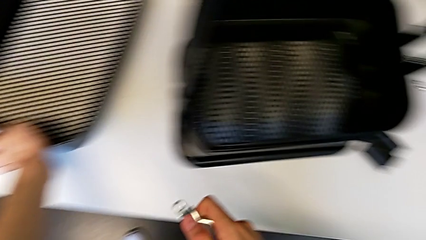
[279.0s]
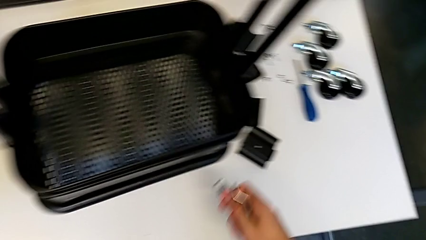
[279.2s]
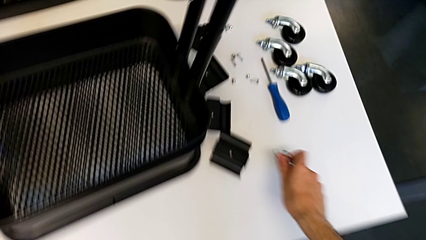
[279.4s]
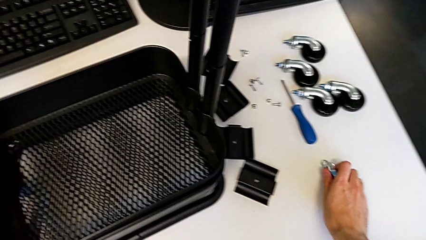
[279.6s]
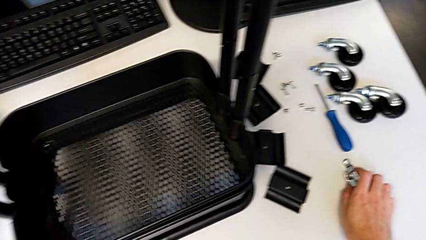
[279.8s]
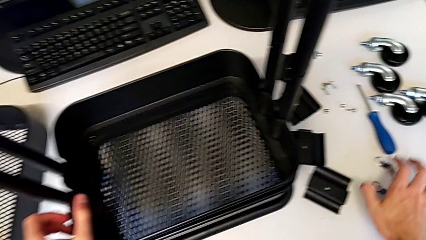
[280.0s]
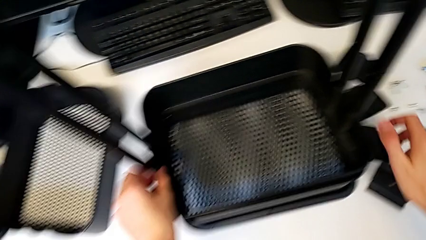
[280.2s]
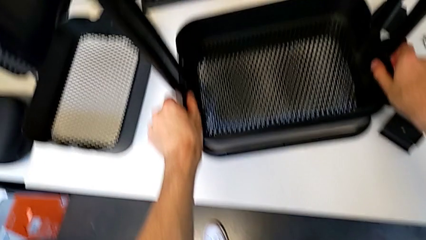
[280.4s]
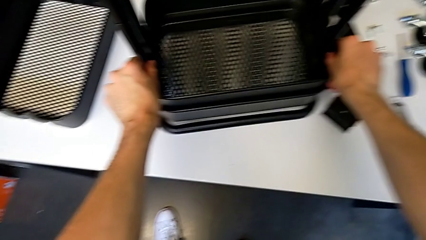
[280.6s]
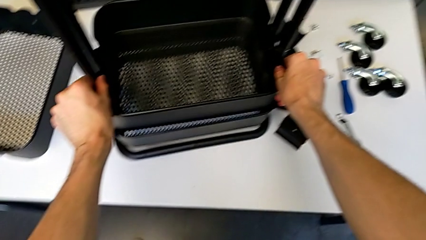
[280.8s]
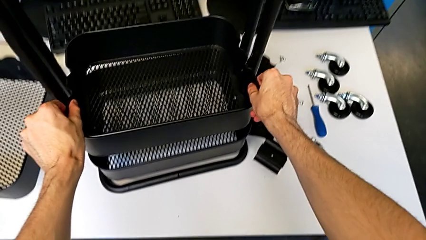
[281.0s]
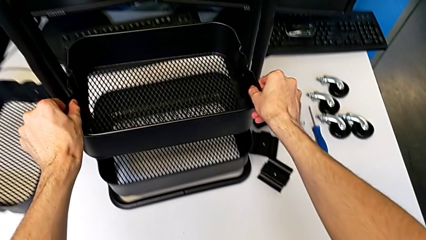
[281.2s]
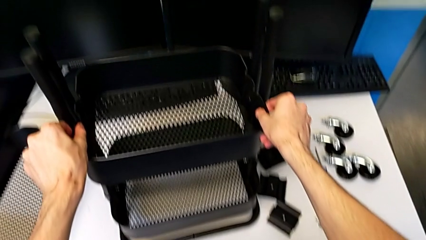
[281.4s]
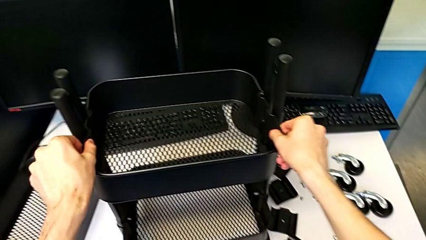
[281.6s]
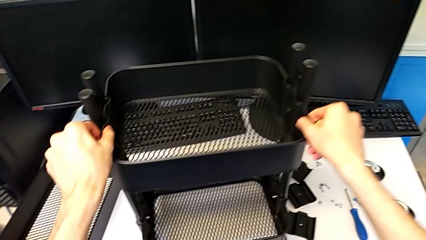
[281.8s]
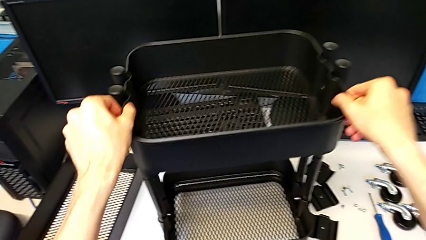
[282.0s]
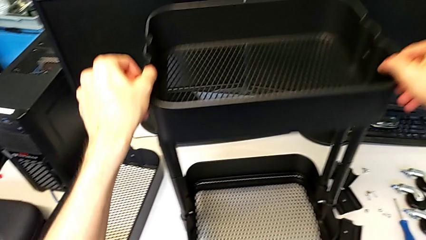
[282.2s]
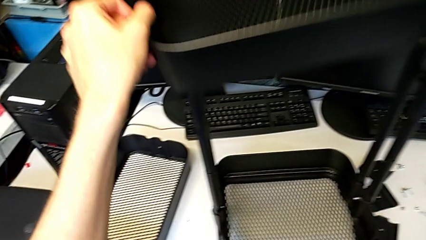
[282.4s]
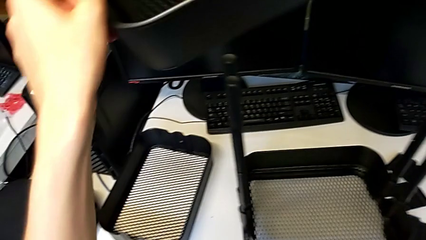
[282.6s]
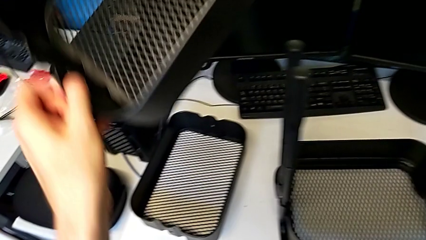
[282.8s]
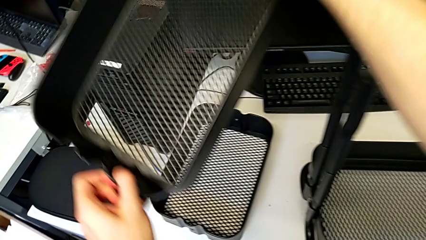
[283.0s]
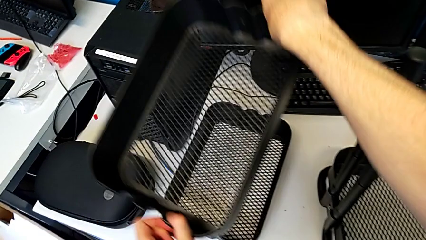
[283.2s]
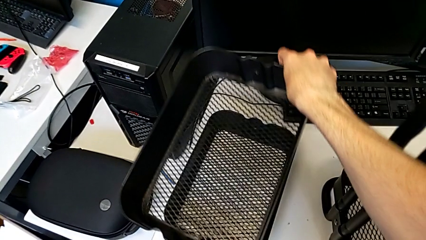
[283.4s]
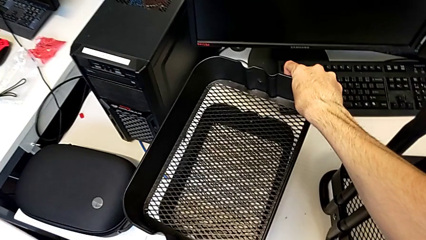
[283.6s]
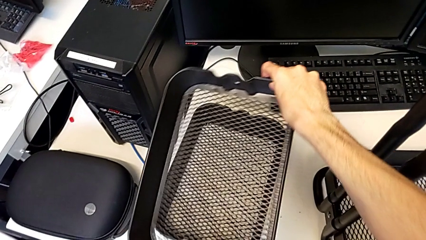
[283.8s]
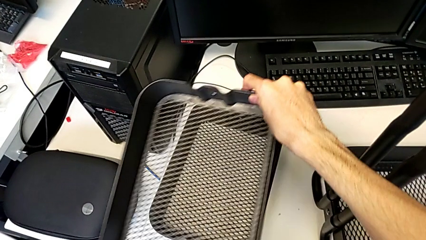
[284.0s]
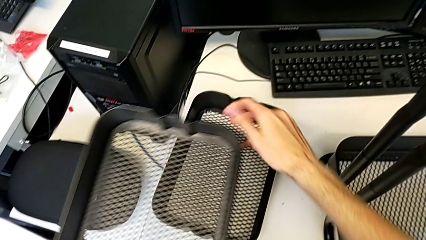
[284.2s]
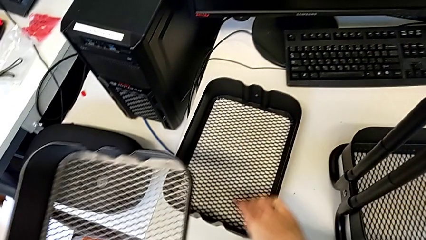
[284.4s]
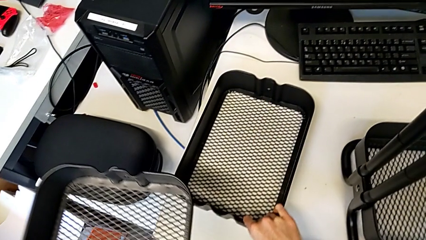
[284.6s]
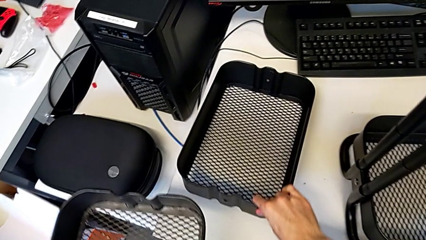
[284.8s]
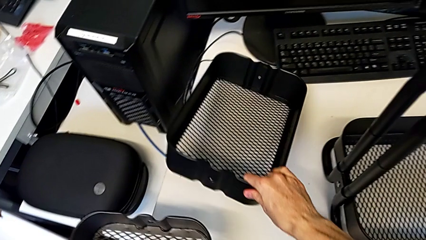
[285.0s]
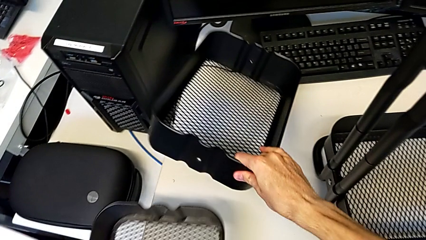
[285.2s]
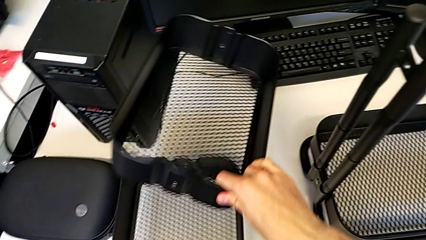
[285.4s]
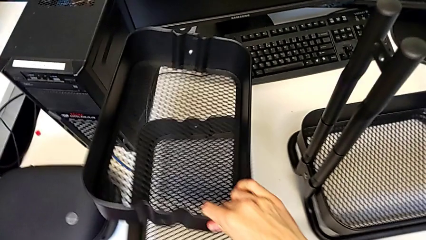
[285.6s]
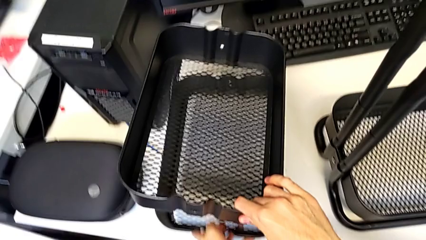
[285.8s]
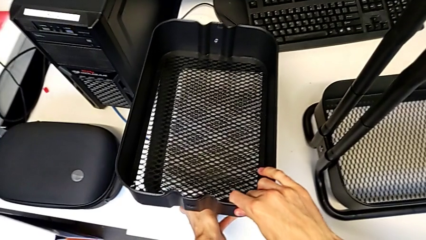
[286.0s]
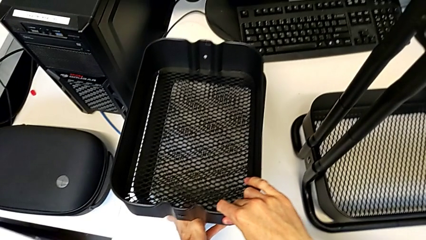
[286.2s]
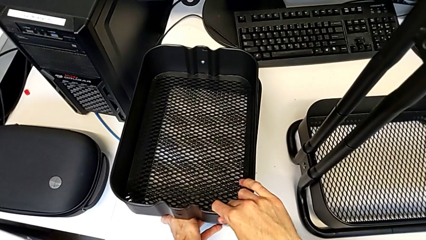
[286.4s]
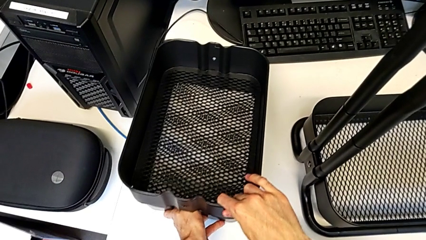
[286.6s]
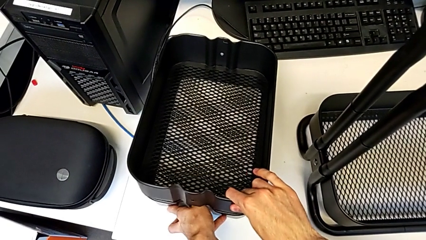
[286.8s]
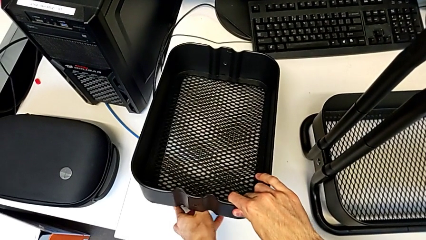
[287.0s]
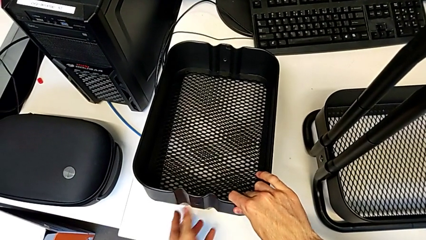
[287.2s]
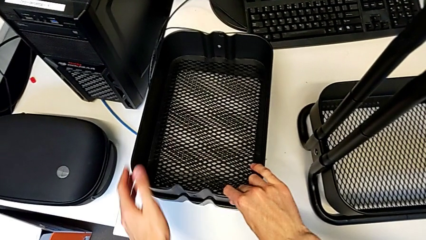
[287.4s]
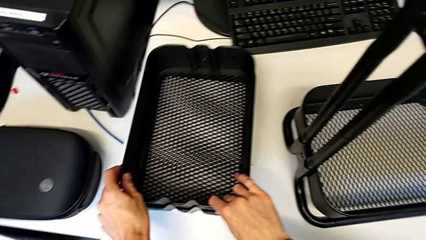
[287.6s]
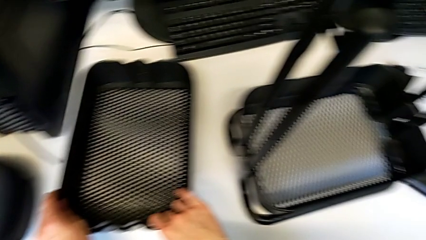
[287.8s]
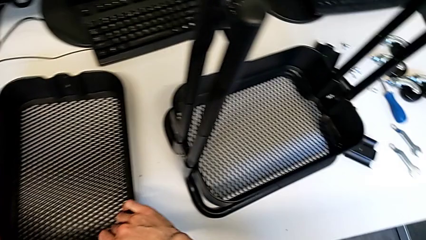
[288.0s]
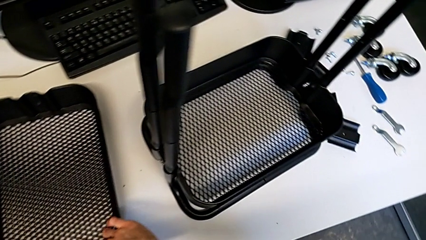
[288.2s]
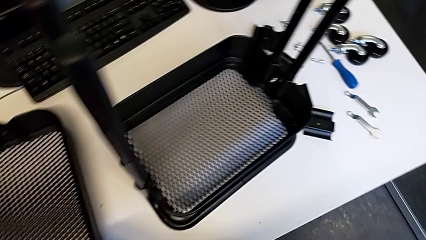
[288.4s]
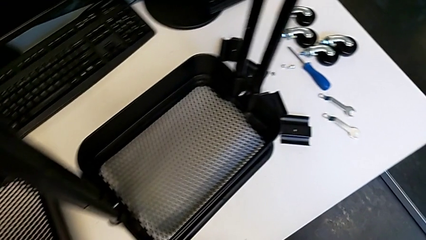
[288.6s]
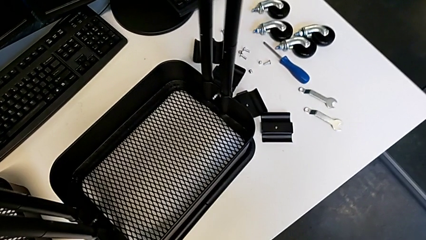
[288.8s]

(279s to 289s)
The camera wearer disassembles the middle grid tray from the shelf. They place the hexagonal wrench, disassemble the middle grid tray and place it.

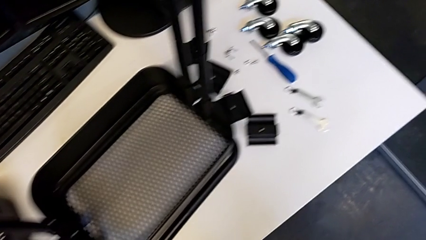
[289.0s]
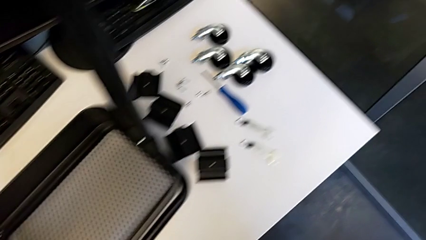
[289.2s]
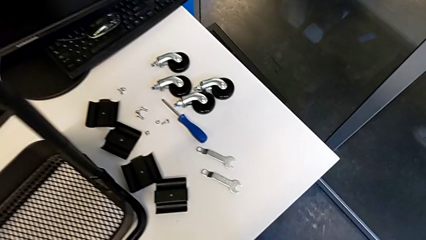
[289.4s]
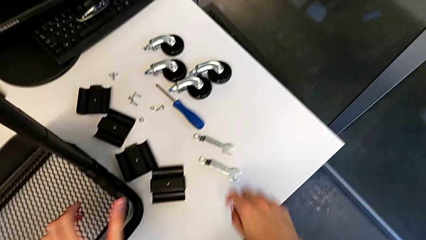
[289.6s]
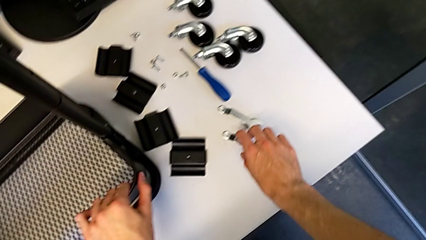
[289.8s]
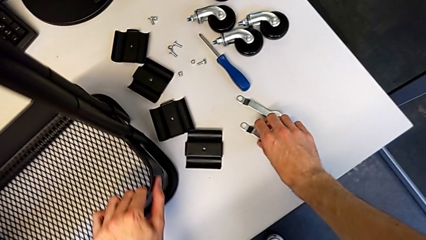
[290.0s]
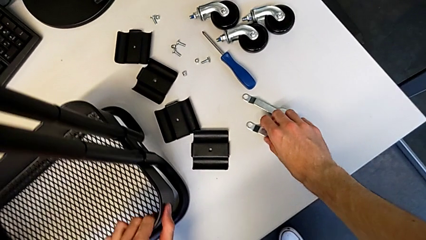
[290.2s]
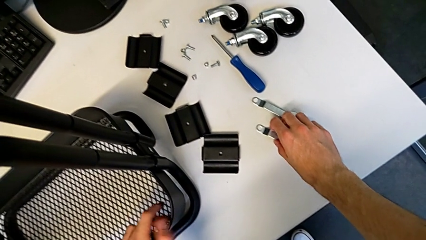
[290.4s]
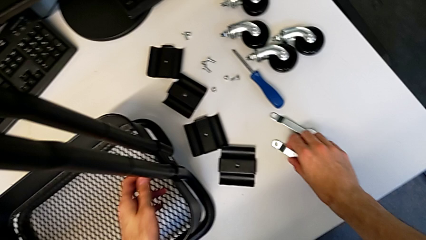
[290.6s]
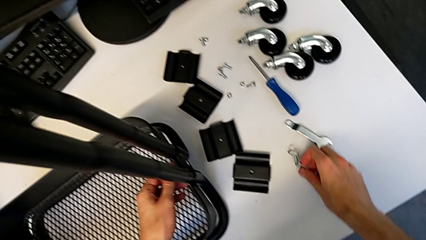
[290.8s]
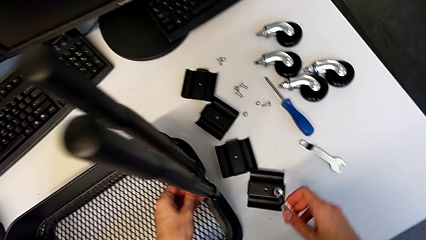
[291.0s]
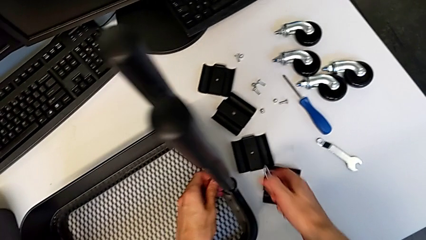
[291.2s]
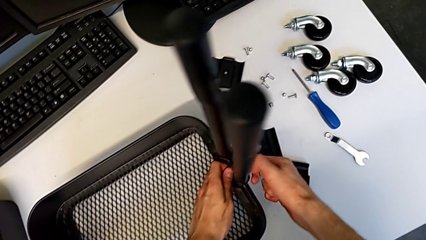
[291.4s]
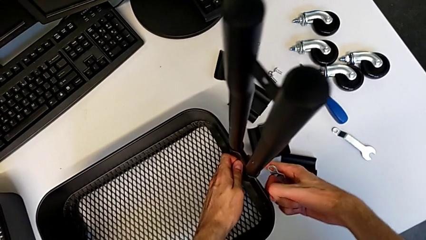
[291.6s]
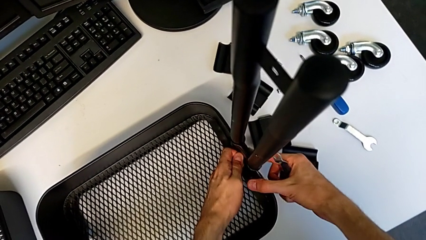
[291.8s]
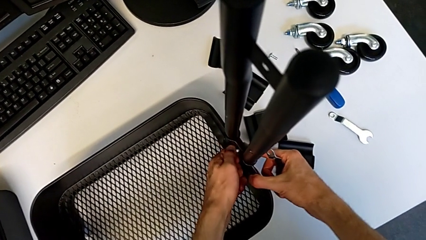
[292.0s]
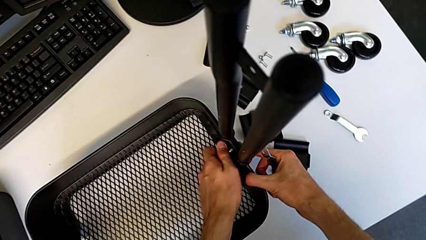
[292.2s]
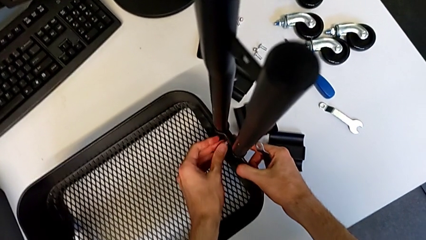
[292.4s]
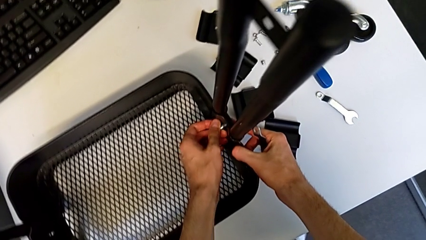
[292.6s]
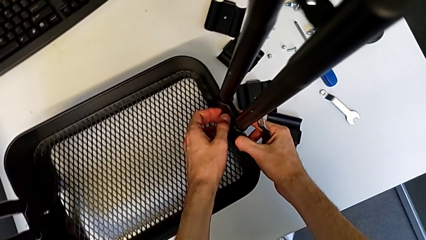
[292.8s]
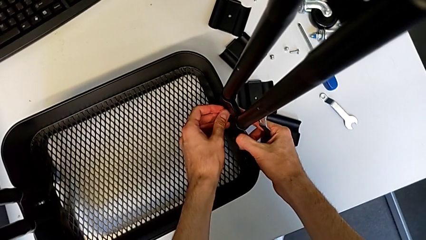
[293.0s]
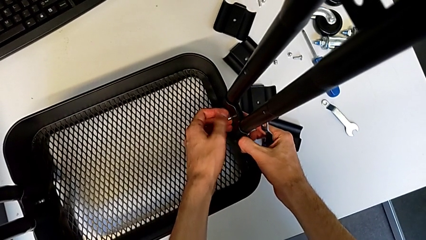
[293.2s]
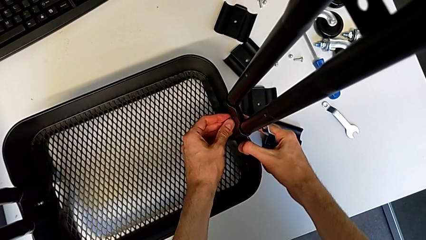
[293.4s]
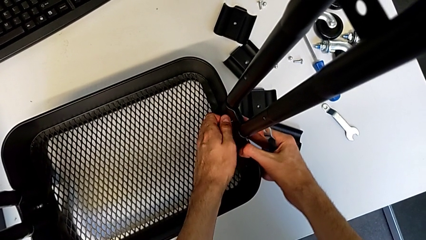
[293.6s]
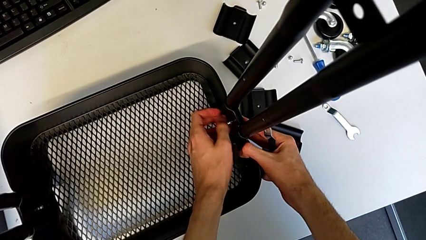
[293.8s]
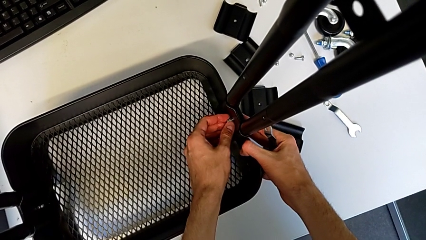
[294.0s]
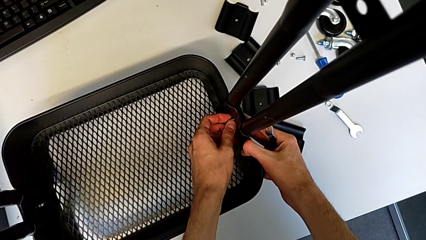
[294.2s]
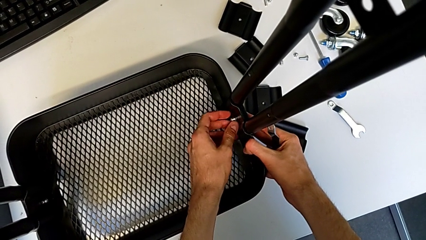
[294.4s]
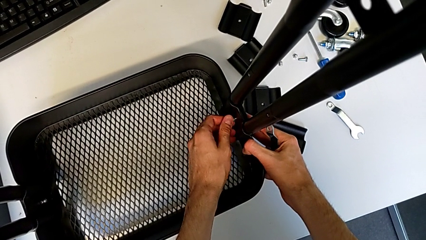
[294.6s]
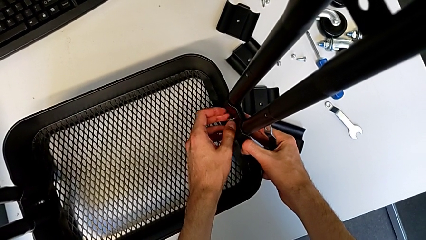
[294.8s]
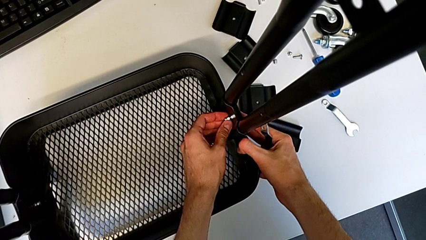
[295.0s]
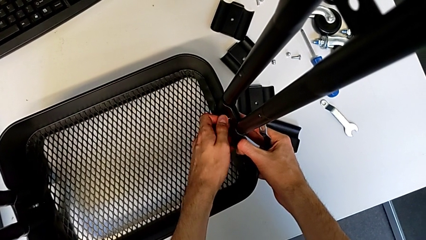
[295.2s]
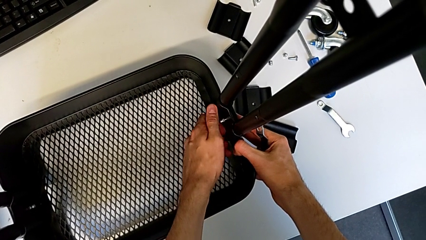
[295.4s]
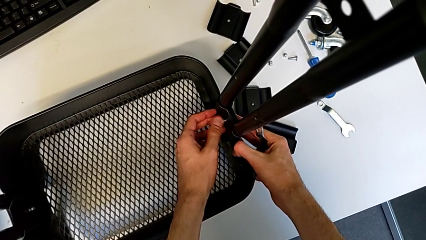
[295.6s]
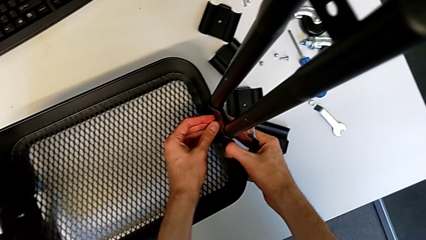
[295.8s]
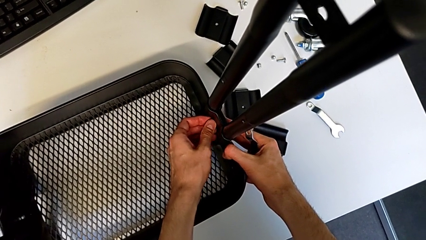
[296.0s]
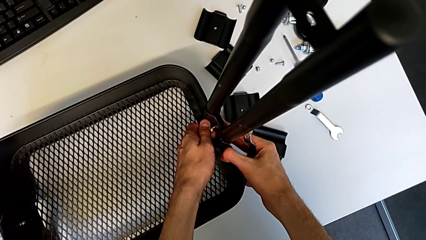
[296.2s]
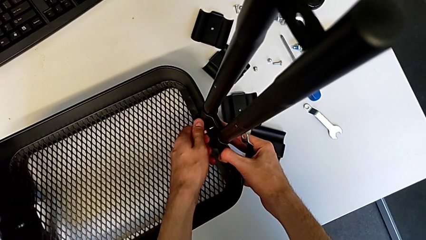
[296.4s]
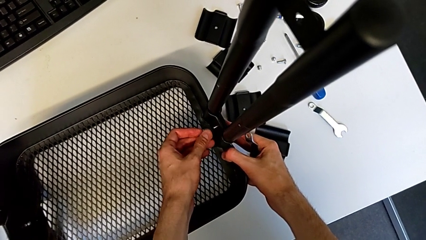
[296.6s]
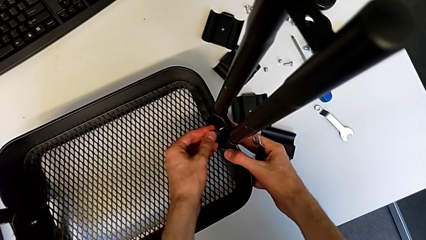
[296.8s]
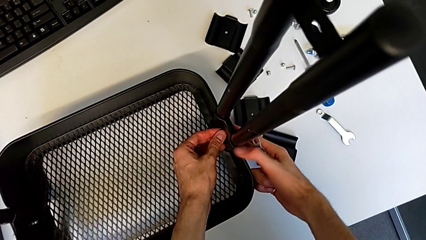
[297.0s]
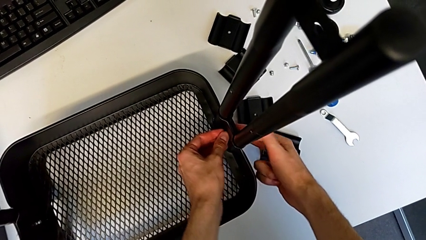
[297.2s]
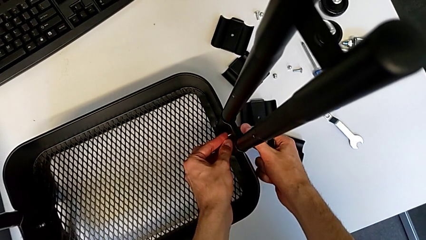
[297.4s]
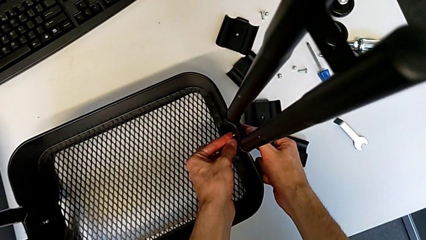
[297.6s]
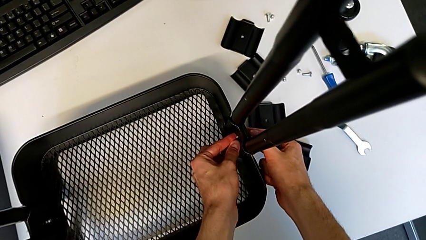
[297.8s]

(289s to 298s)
The camera wearer is disassembling the bottom grid tray. They grab the hexagonal wrench, unscrew the hexagon cap nut, disassemble it and disassemble the bolt.
